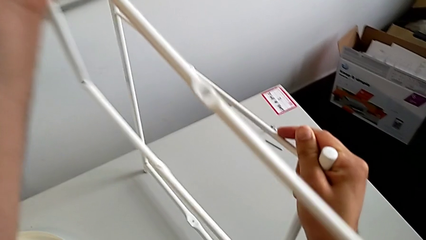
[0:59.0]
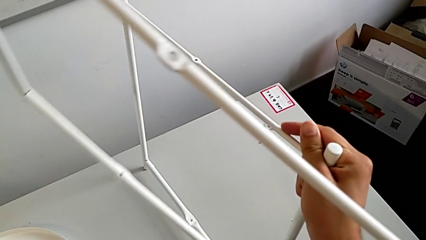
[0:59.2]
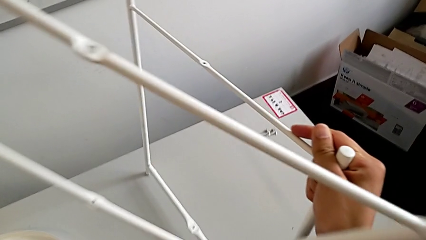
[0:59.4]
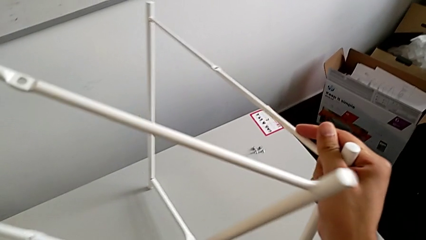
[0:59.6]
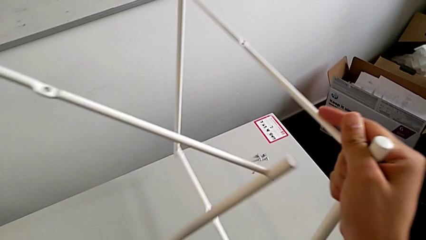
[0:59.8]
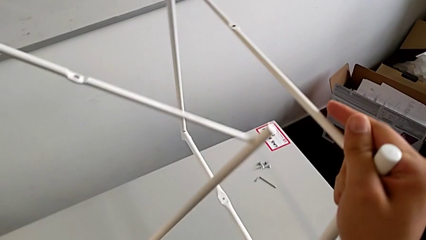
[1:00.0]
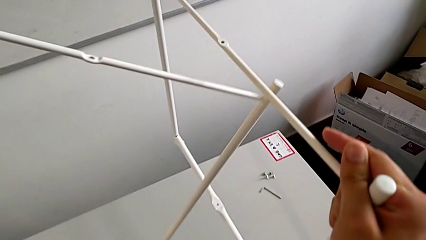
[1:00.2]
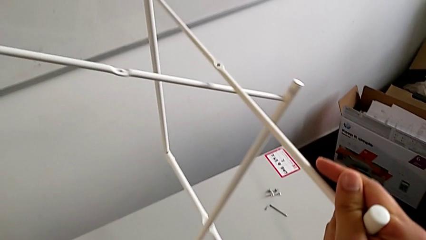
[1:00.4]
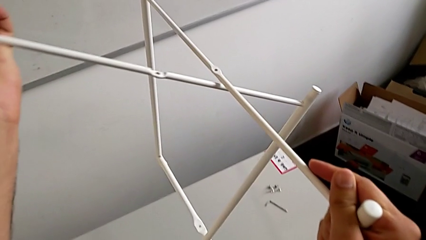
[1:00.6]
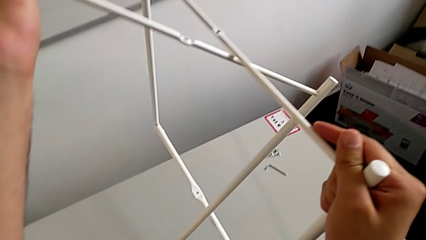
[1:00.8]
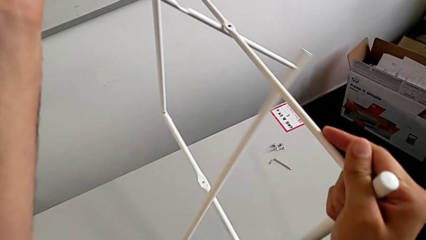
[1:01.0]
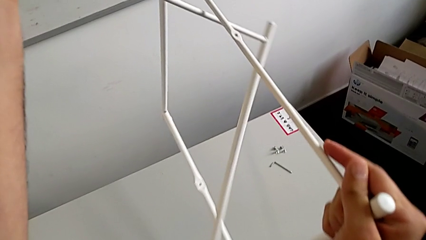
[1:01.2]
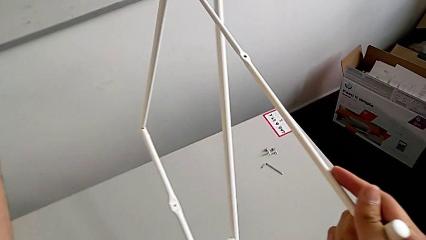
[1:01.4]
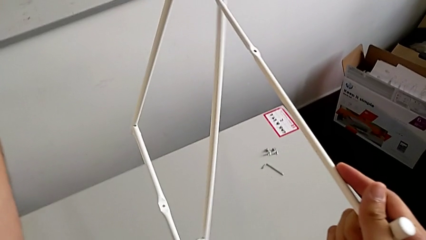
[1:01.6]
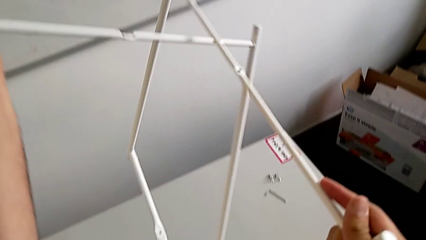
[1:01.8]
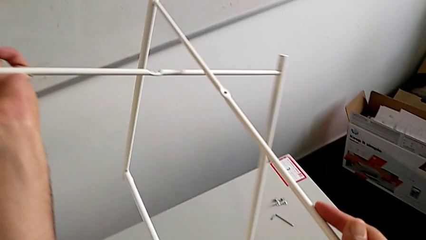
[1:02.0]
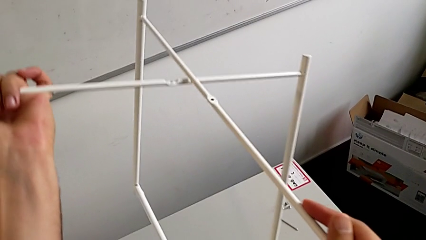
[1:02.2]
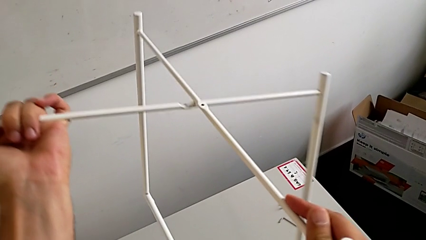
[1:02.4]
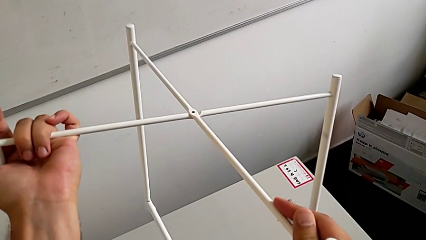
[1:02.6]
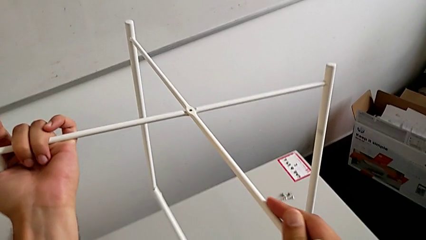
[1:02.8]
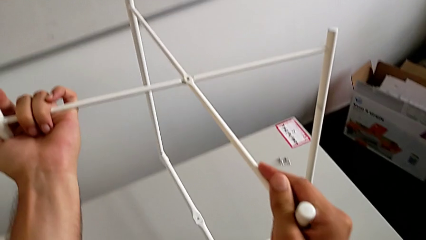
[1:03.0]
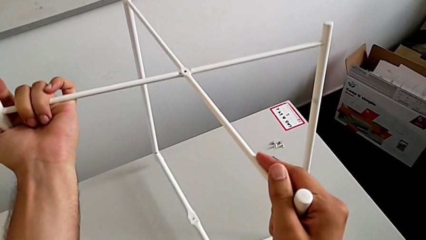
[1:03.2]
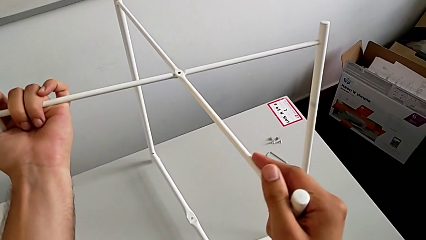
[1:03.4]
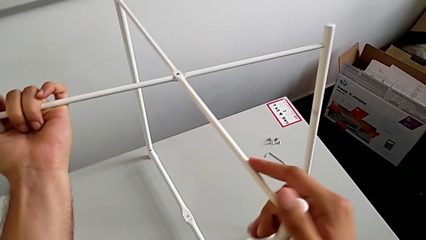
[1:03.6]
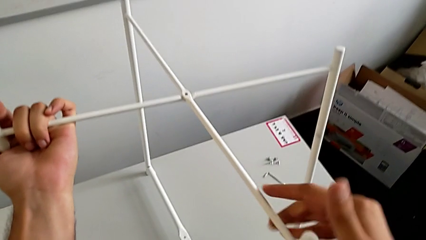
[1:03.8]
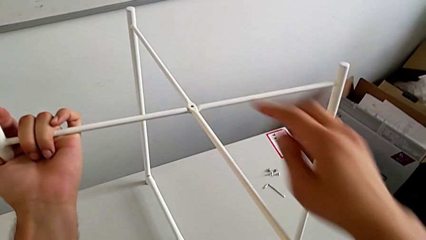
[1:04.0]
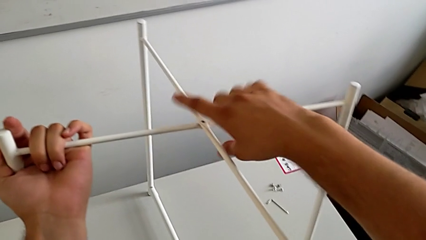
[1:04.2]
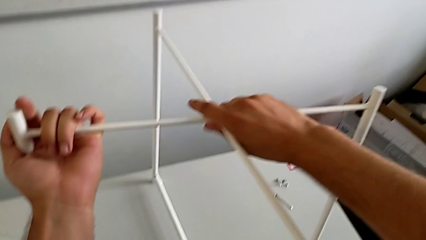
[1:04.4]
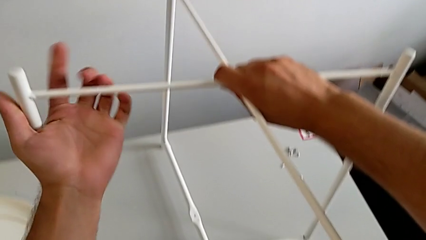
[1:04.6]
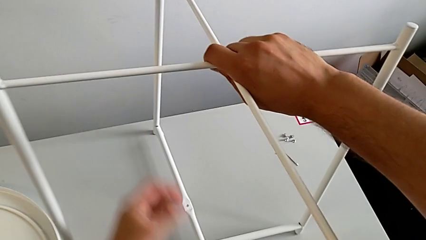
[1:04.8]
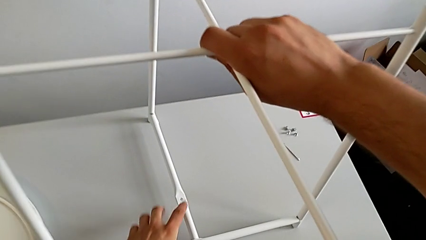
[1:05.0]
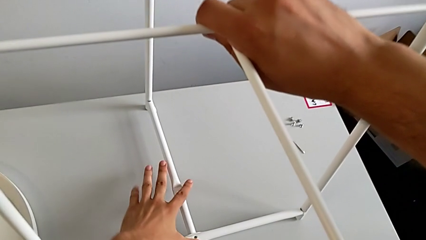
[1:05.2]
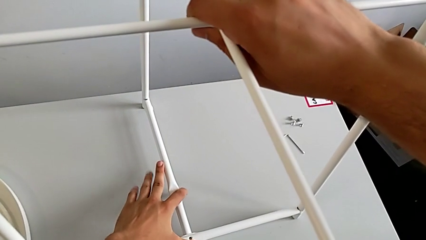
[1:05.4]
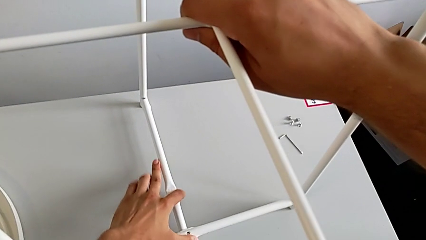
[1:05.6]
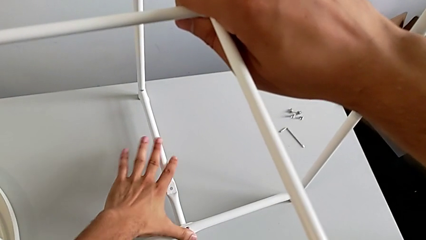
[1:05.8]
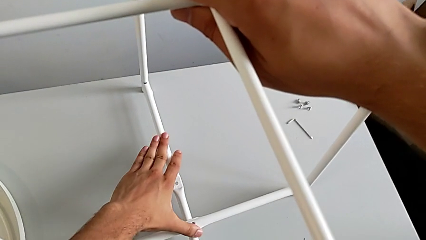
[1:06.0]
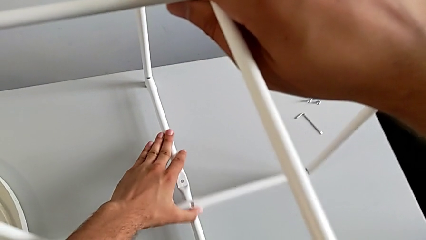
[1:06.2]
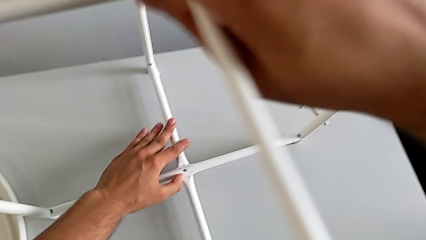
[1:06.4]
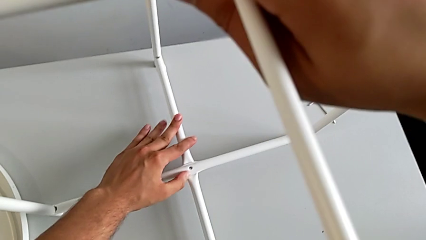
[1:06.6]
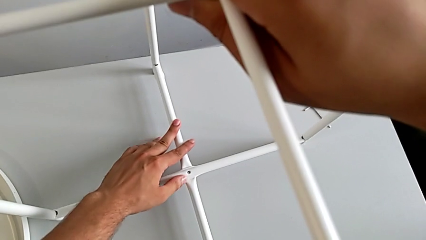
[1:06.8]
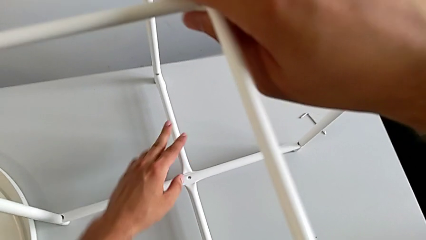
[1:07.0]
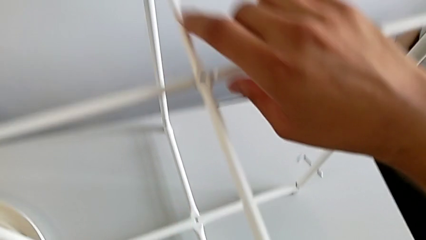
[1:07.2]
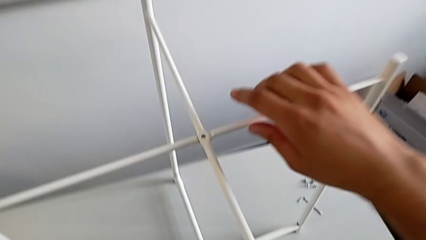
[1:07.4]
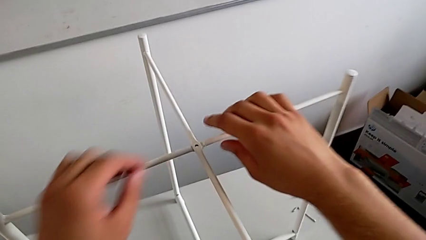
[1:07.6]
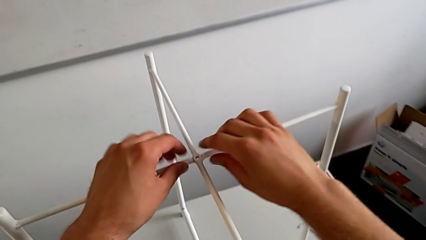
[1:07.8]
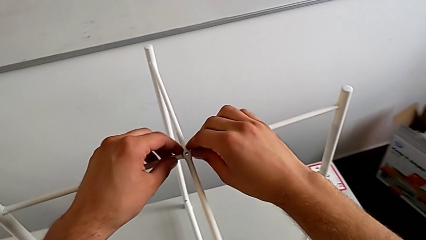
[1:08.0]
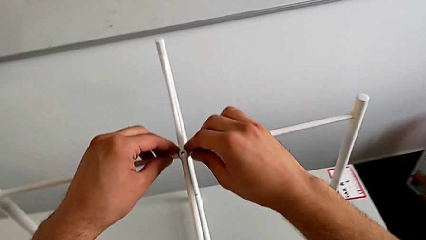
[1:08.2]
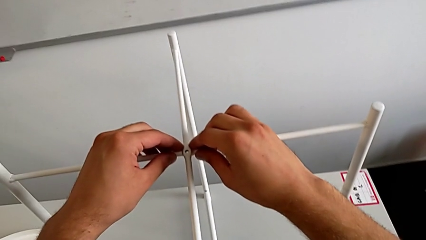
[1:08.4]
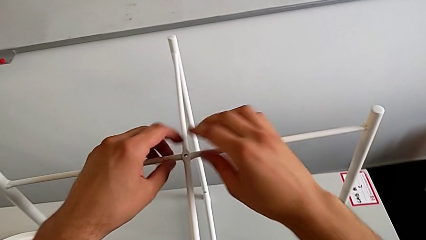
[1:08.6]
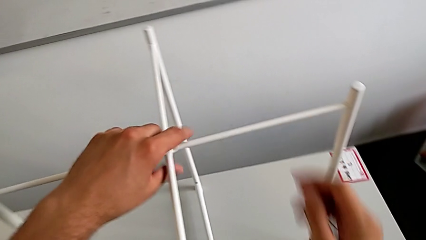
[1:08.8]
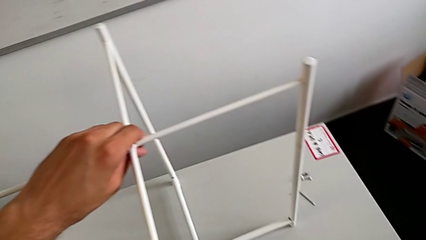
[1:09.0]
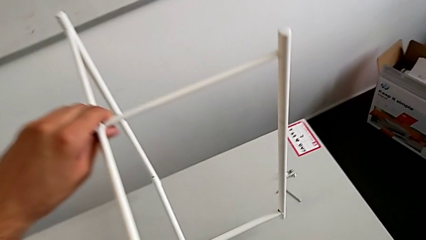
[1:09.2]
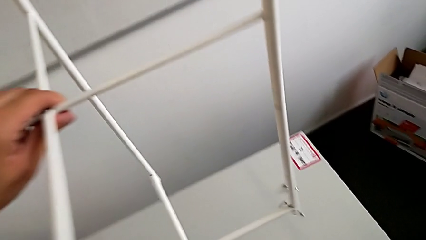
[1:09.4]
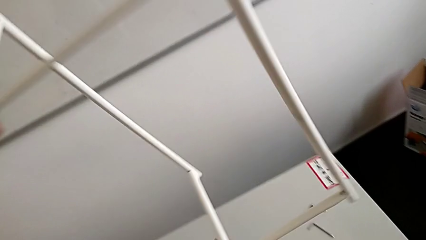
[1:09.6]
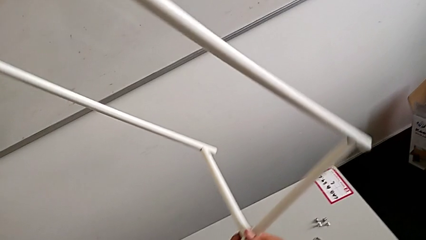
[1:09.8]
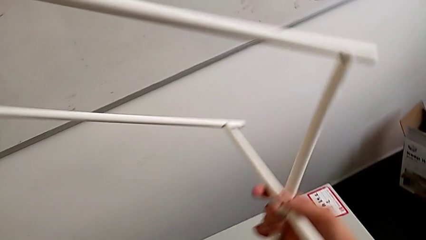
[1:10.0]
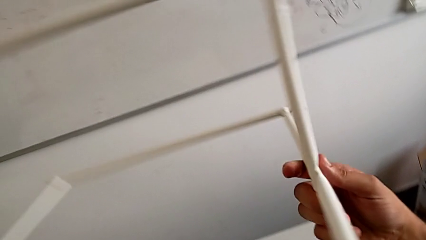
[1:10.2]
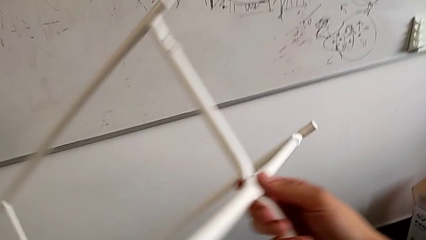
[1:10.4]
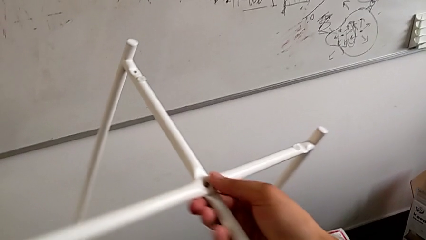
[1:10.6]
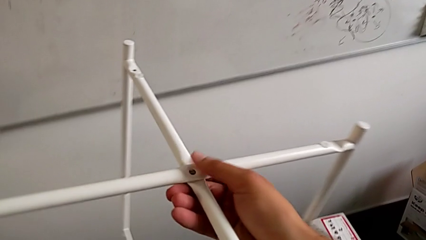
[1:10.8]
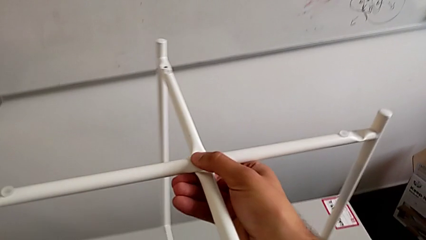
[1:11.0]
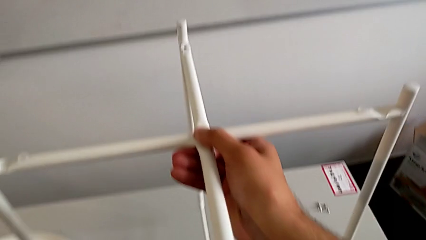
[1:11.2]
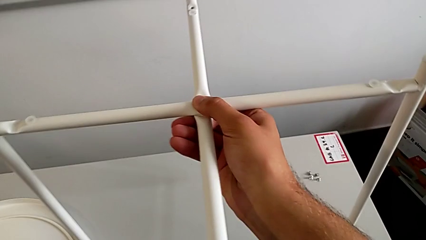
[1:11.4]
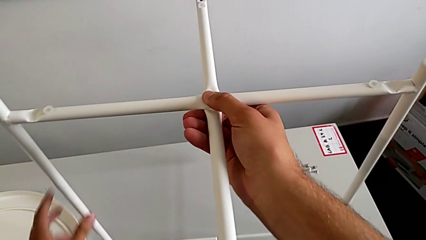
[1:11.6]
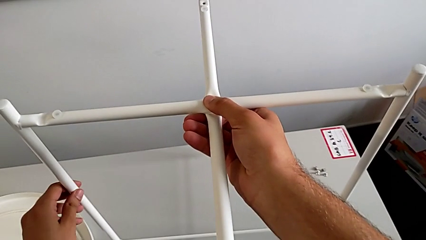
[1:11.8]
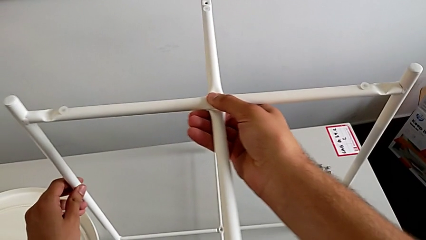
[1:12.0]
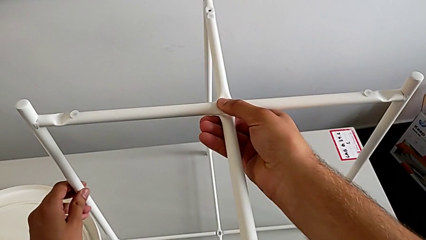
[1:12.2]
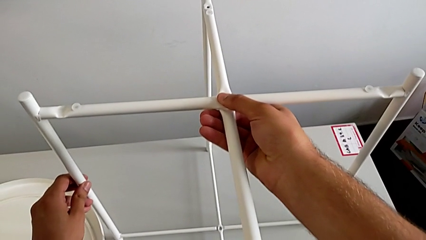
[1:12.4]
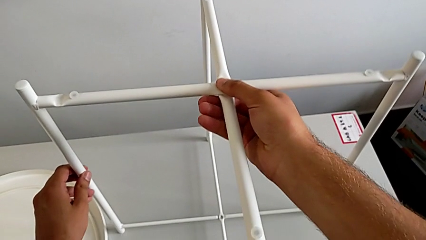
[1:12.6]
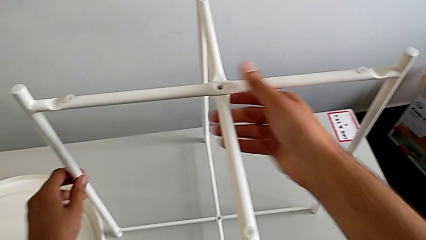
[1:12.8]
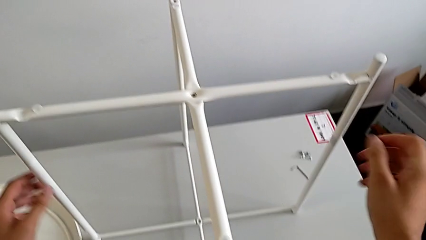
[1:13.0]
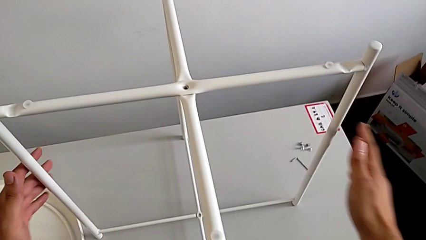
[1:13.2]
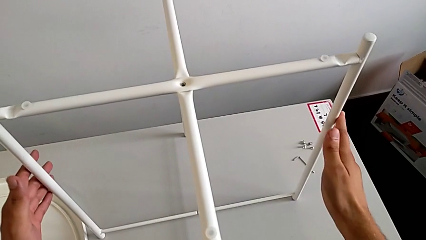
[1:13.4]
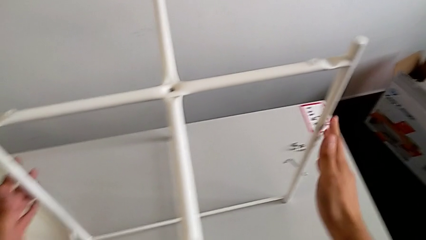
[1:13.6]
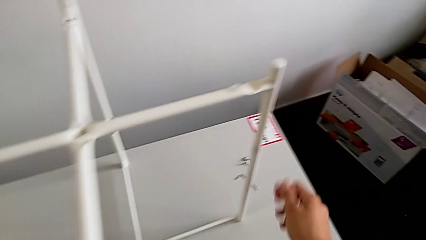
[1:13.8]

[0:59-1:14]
The camera wearer is assembling the legs. They align the leg, place it, align it twice, lift it, rotate it, place it and align it.

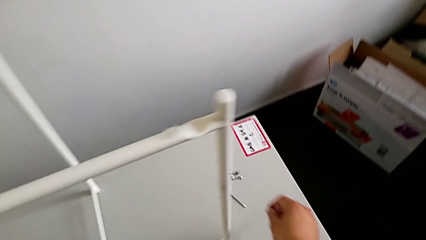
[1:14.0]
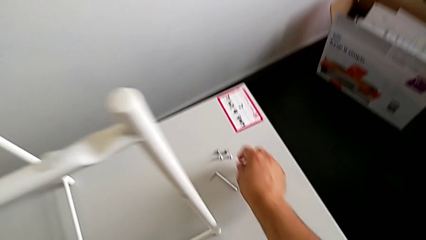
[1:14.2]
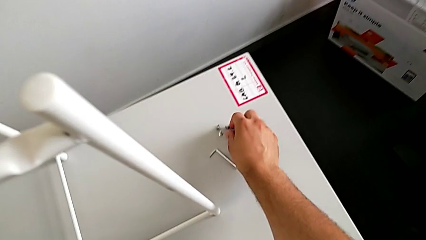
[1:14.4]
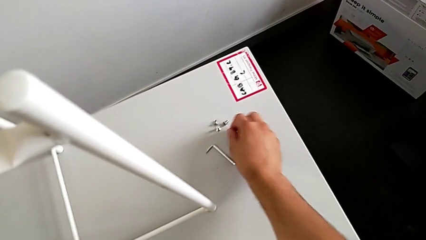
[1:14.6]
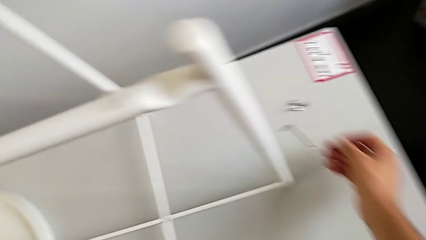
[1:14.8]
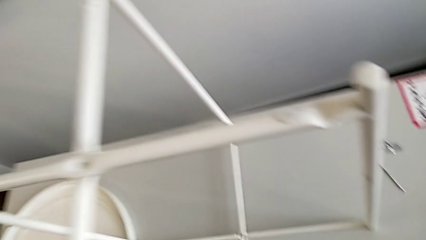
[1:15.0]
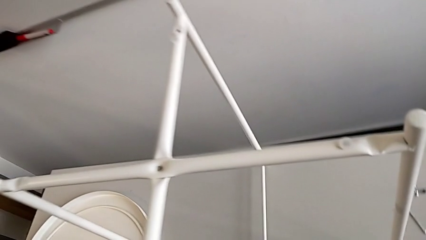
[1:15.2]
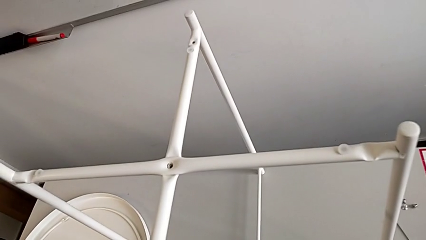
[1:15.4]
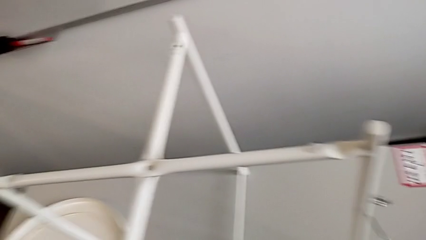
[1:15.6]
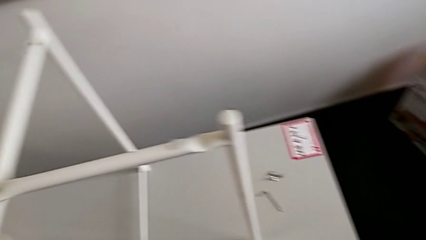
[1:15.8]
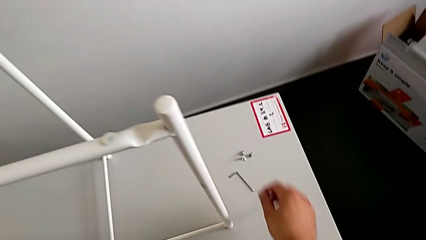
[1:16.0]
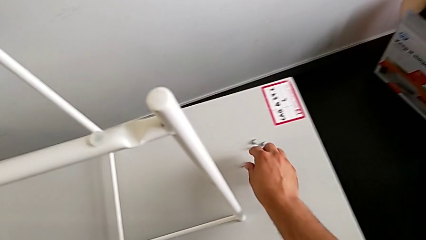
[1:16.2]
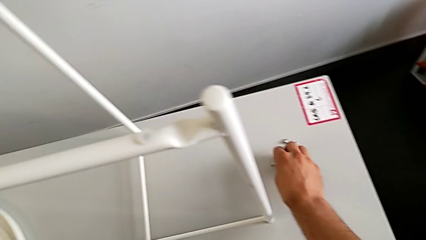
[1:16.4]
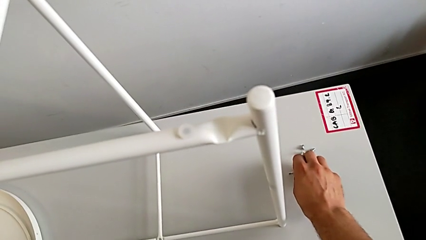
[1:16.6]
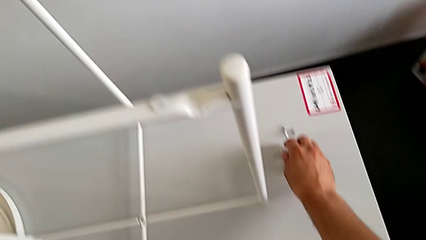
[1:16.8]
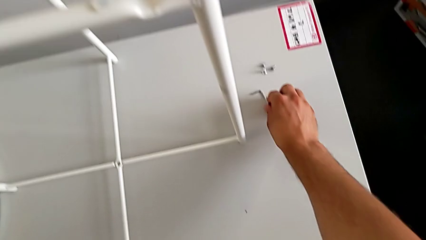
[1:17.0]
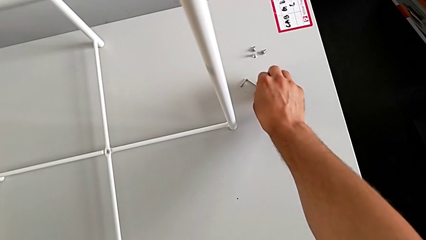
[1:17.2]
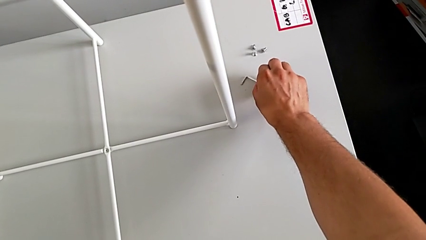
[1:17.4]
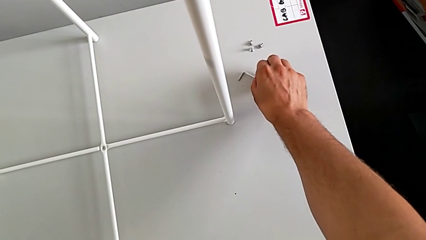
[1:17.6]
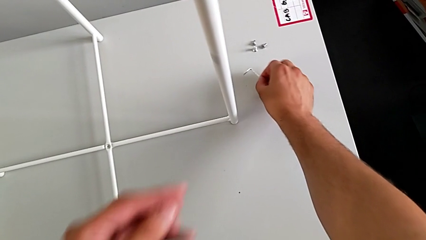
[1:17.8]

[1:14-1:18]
The camera wearer is assembling the top screw into the legs. They wrongly grab the hex socket head and grab the Allen wrench.
